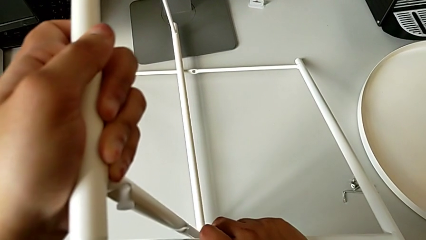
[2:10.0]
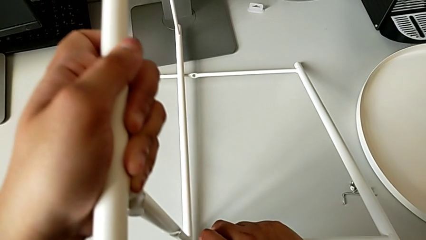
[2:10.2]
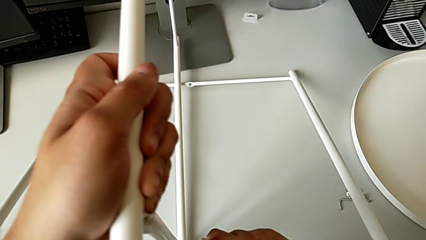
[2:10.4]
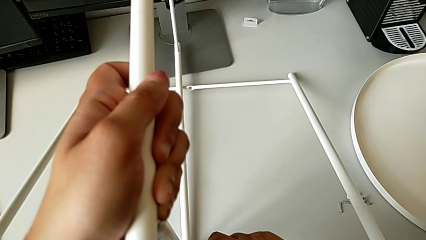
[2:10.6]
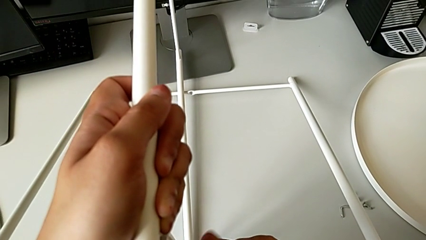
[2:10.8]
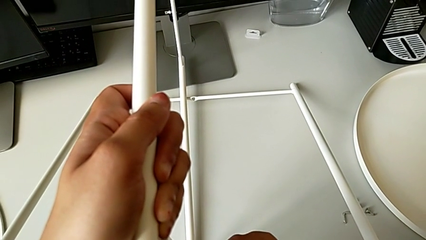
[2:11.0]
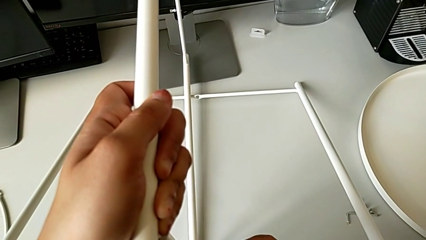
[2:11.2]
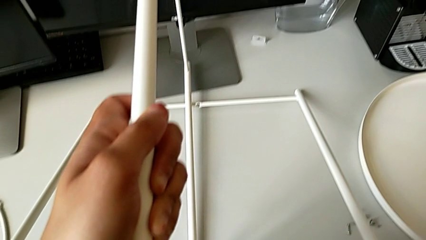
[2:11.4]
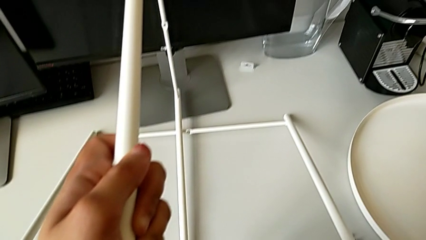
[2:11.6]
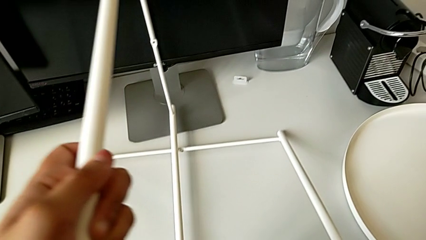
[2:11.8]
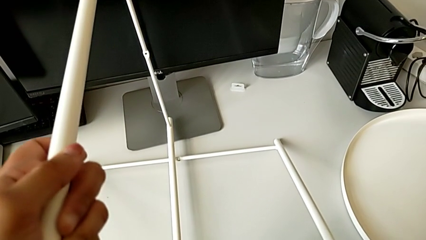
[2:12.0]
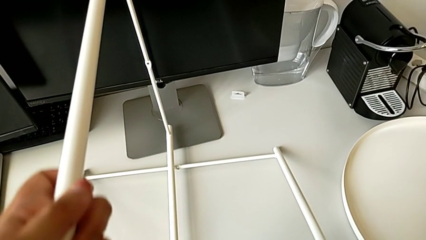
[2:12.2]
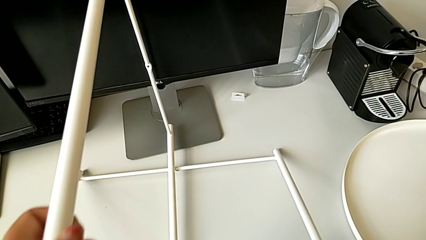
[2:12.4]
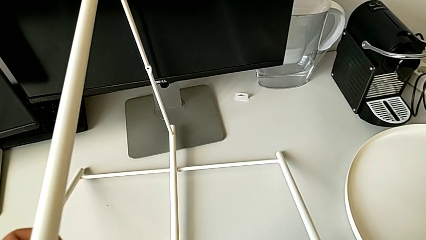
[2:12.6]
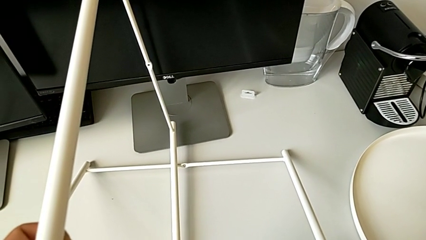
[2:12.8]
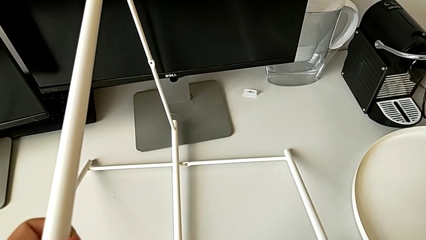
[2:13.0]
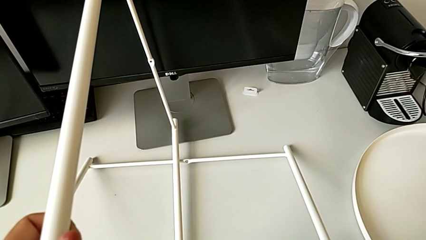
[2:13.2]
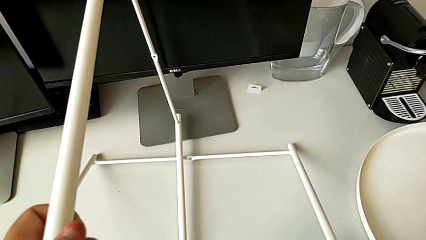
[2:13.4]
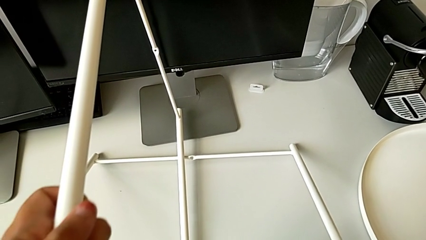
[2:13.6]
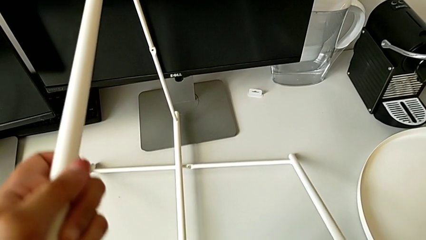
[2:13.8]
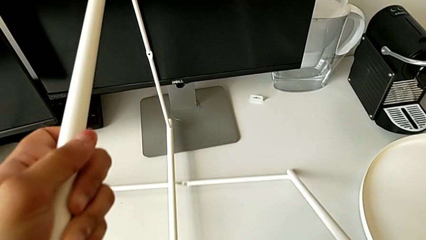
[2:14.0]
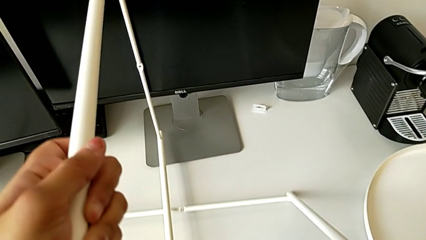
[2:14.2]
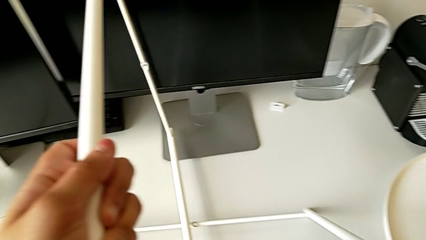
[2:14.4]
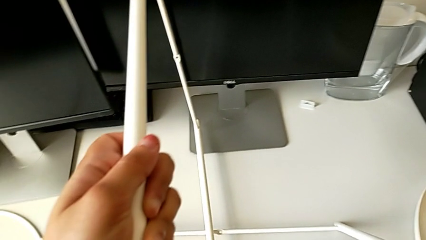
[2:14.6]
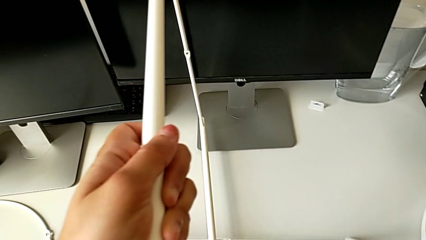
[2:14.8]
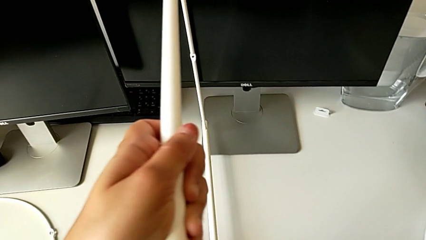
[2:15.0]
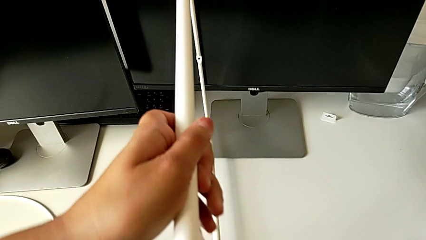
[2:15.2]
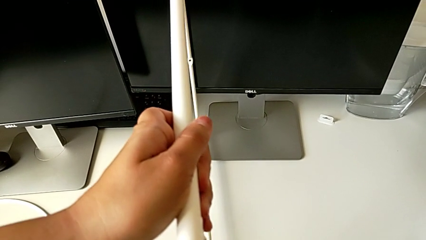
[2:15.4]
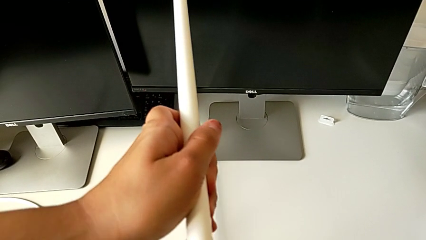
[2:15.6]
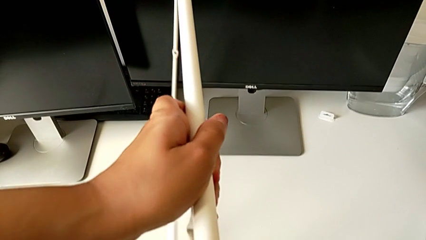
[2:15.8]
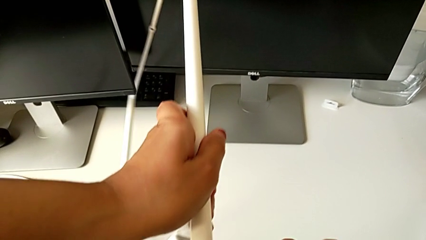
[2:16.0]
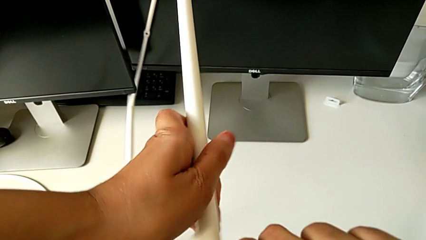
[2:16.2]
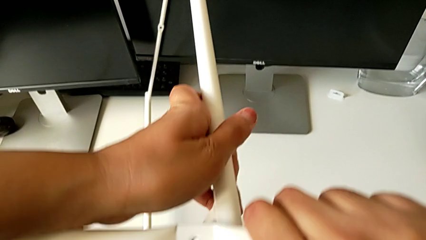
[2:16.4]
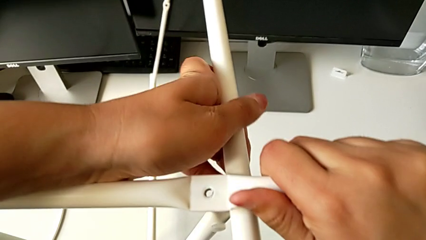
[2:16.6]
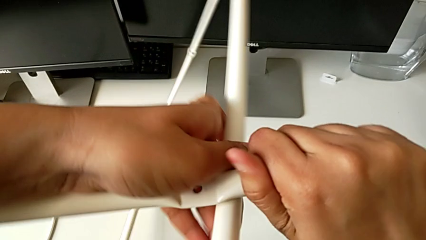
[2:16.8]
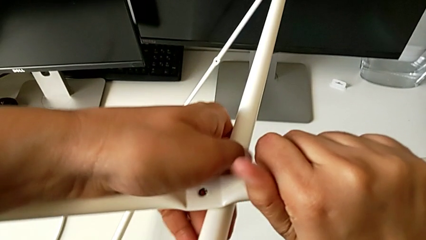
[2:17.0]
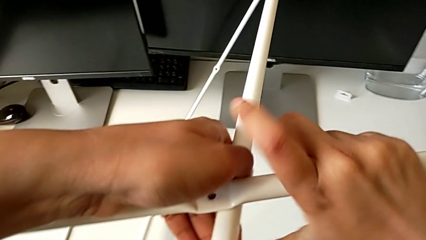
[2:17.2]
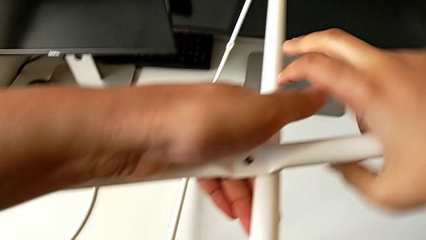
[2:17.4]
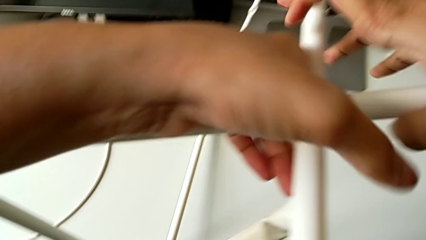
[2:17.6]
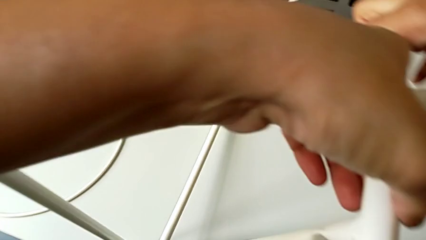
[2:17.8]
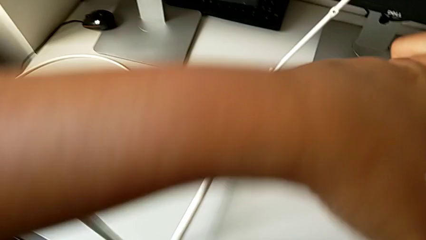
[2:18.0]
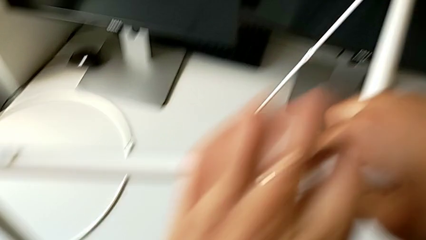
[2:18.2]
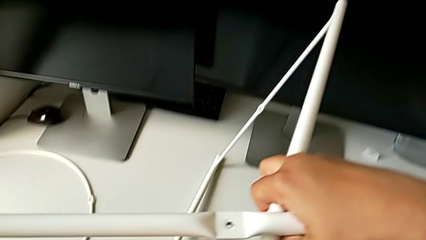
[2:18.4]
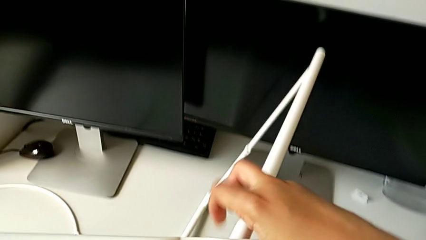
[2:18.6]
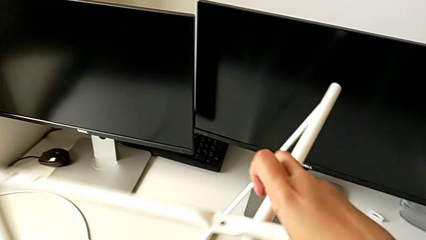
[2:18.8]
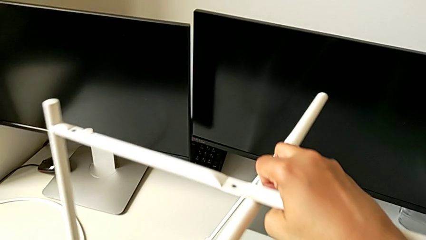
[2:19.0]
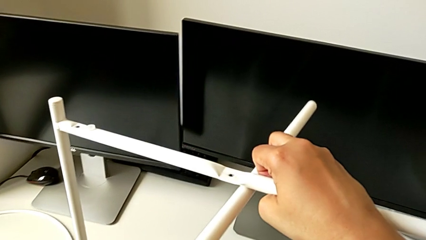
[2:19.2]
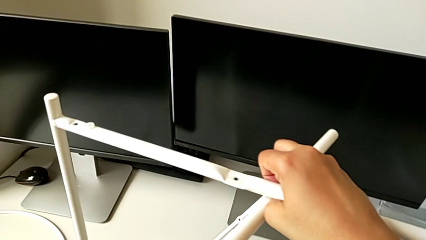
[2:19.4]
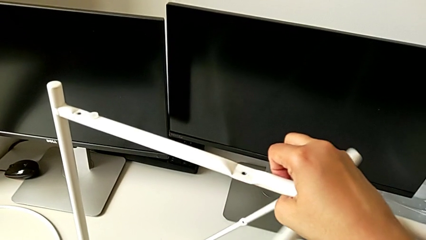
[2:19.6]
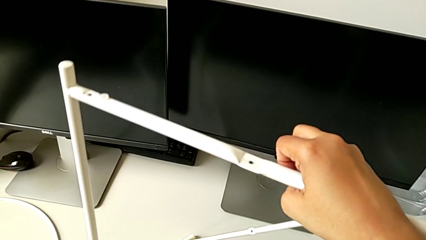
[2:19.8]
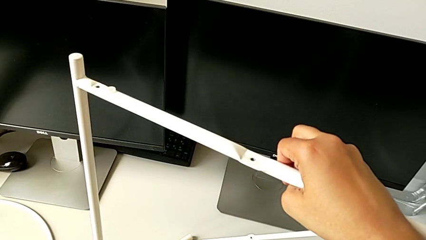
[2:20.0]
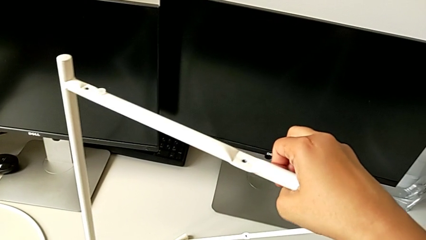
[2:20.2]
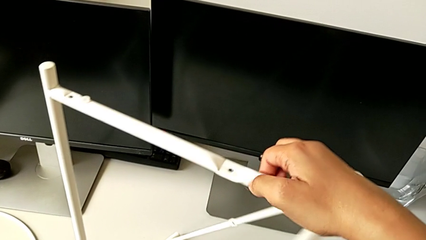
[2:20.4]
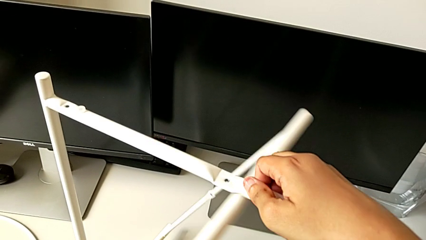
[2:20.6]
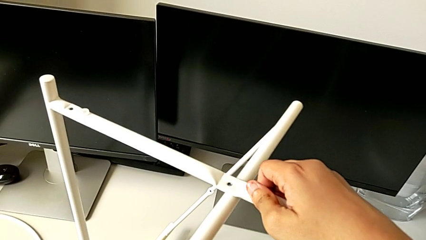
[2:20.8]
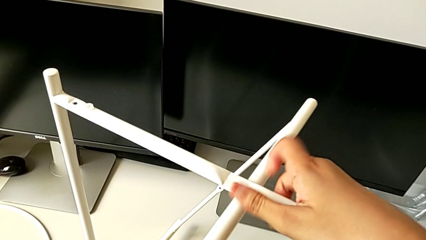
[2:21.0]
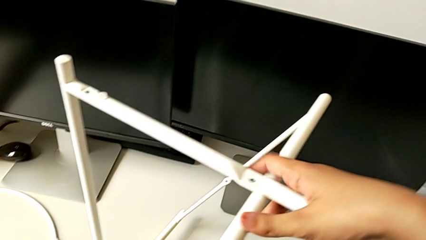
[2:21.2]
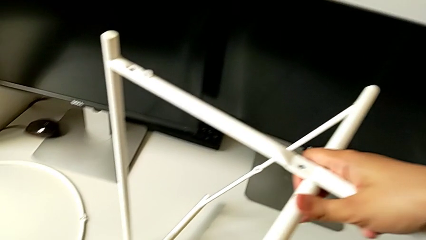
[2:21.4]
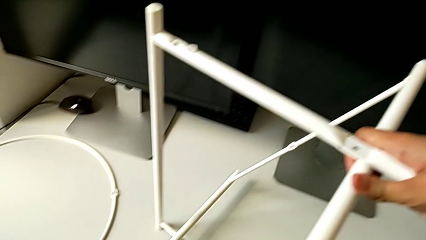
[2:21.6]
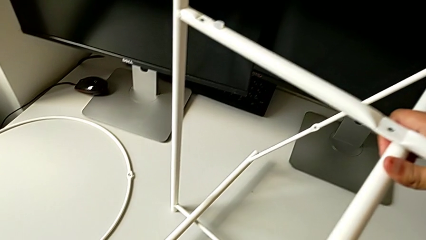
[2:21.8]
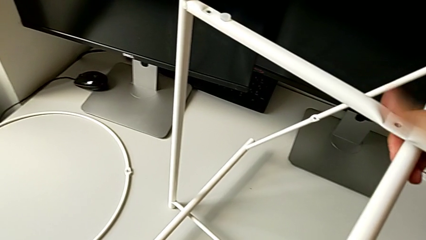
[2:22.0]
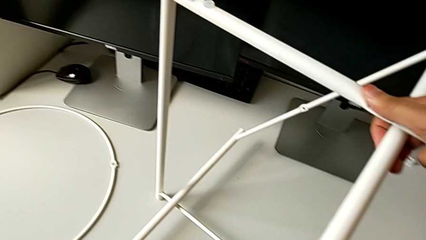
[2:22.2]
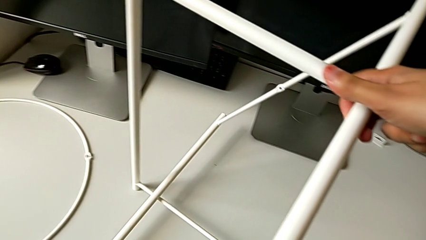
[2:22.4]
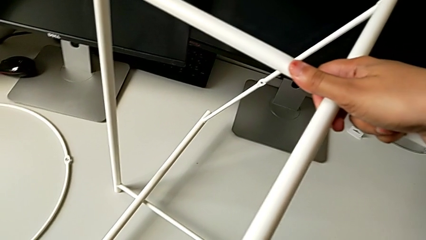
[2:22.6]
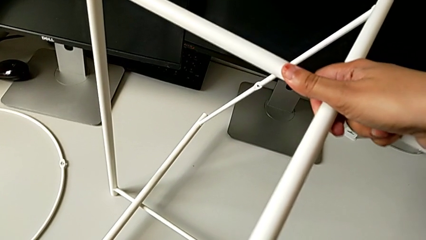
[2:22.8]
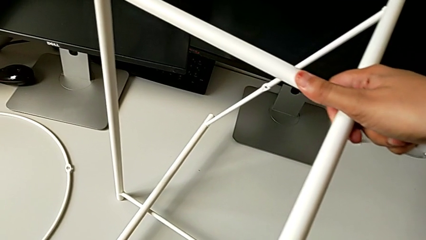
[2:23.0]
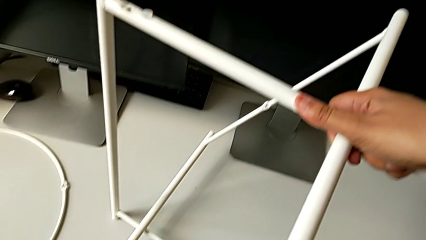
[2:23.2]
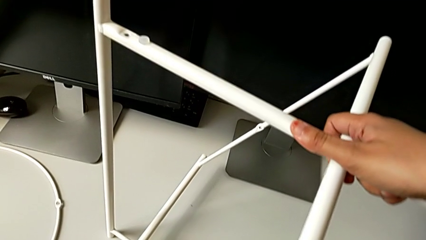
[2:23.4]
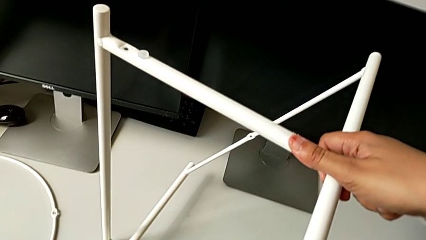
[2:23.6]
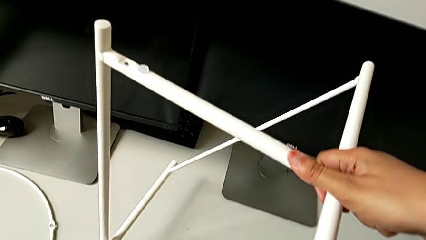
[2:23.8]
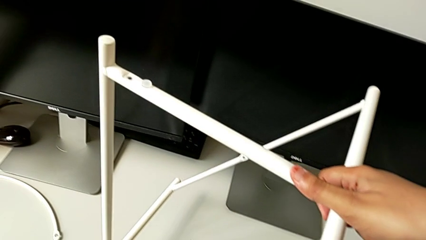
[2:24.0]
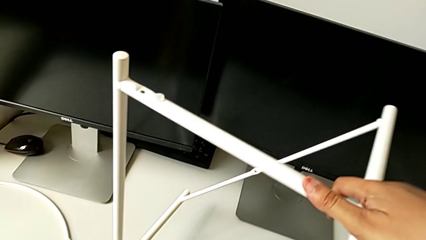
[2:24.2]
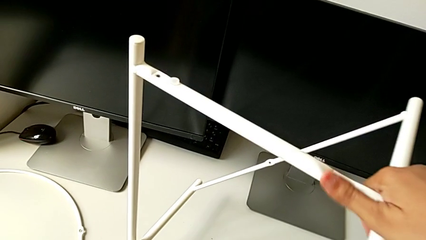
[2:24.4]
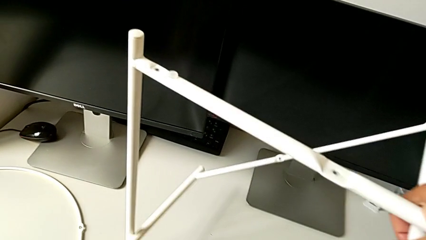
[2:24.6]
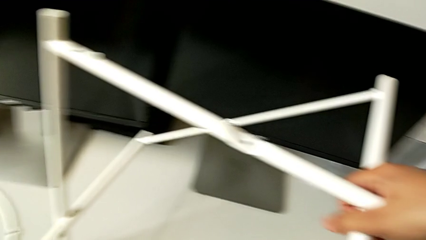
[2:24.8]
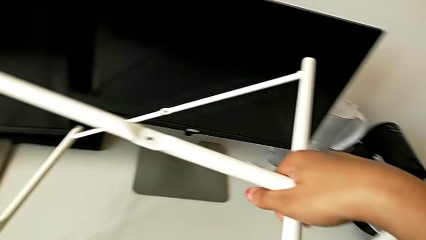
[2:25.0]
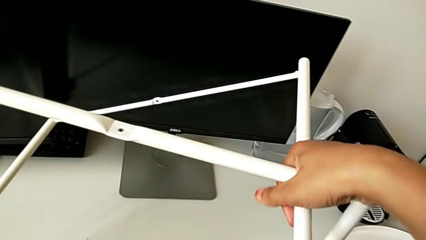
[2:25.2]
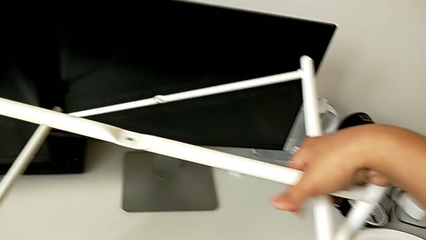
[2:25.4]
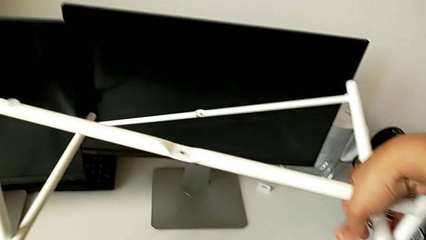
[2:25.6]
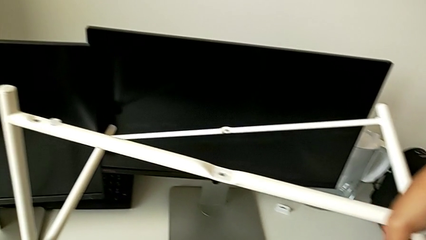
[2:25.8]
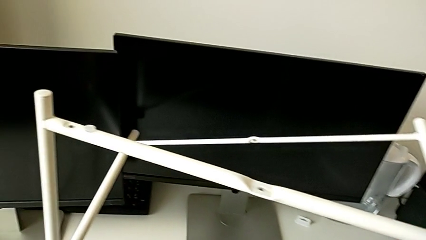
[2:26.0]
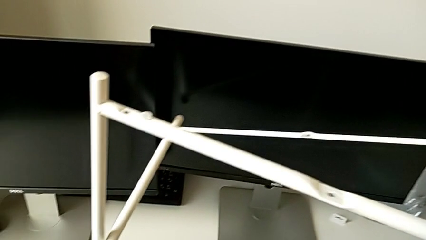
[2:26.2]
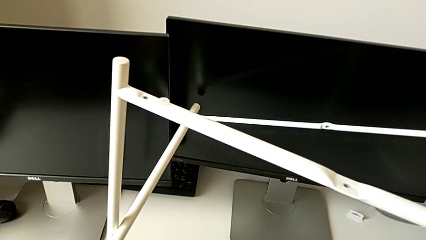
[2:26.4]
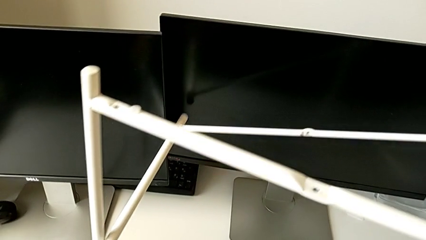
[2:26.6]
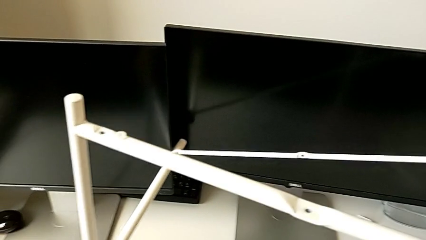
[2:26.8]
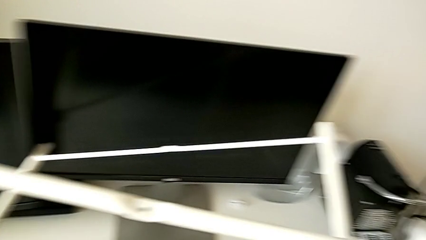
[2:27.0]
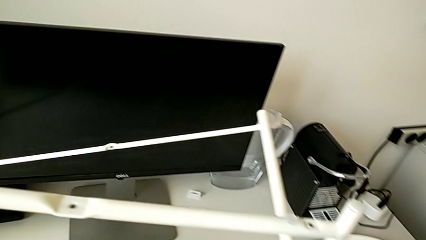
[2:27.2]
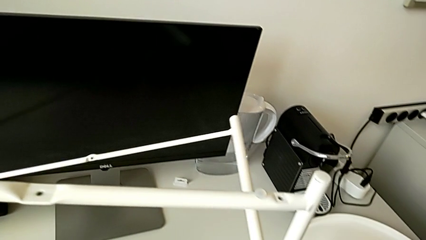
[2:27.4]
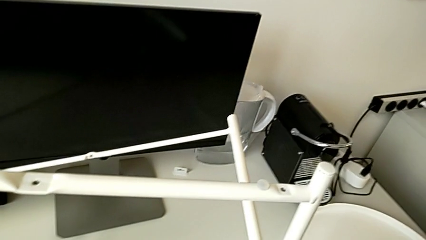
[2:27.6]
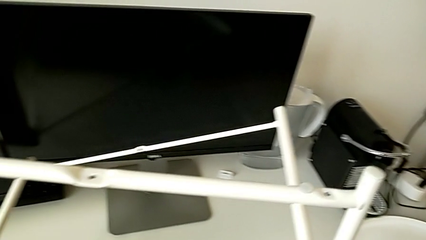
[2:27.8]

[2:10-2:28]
The camera wearer is trying to assemble the legs. They hold the leg, slide it, wrongly align it, slide it, grab it, hold it, rotate it and hold it.
